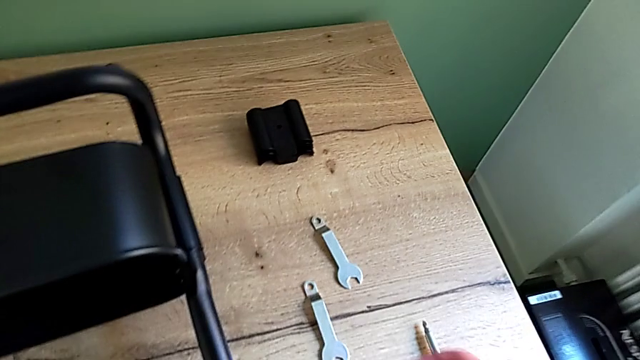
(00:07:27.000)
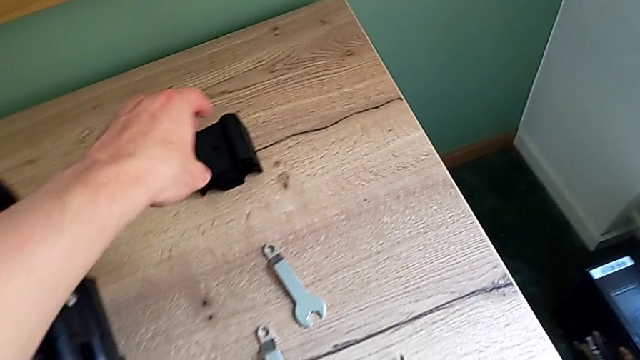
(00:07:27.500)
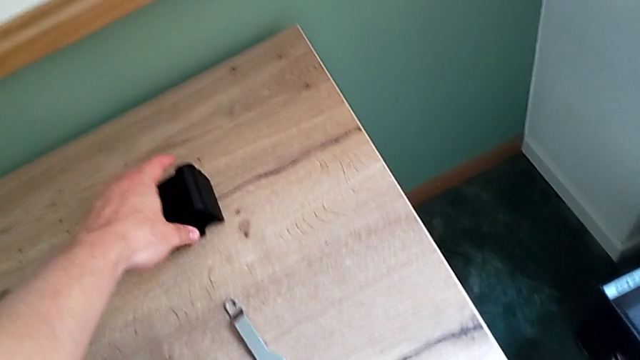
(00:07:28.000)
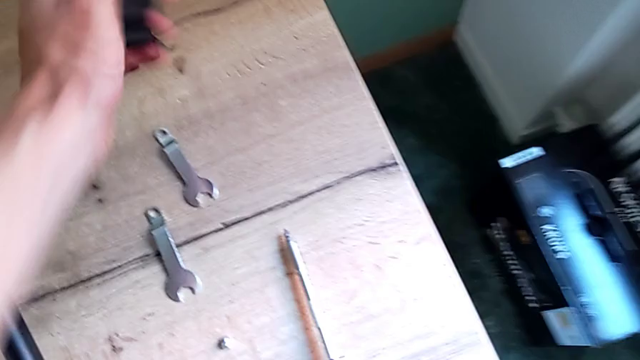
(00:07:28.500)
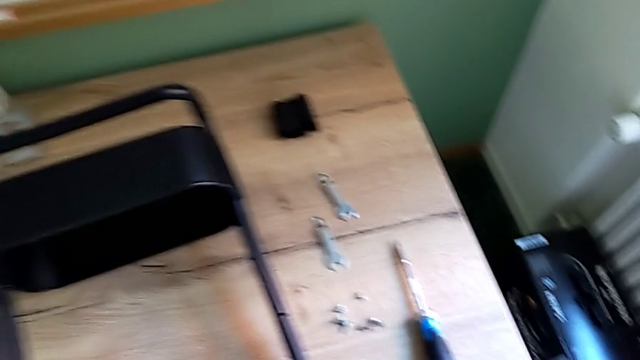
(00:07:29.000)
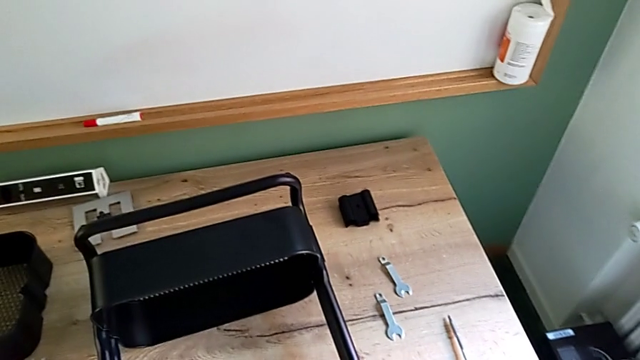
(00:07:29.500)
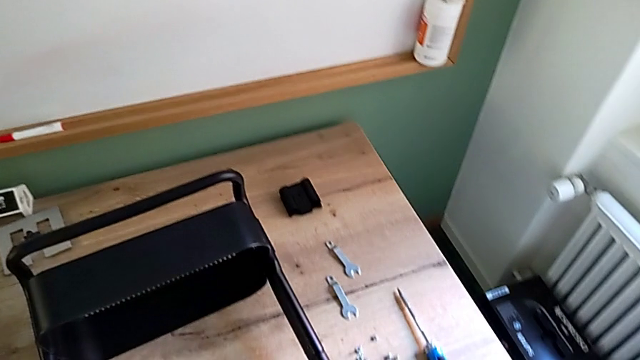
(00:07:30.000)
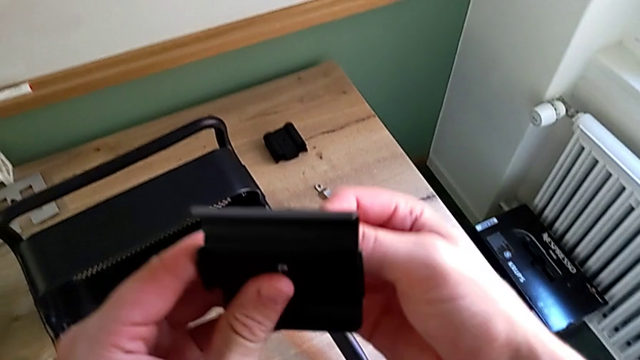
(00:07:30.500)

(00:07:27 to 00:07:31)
The camera wearer is assembling the bottom of the bracket. They grab the bracket.

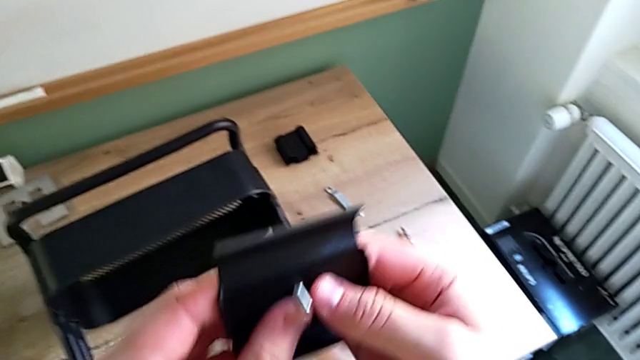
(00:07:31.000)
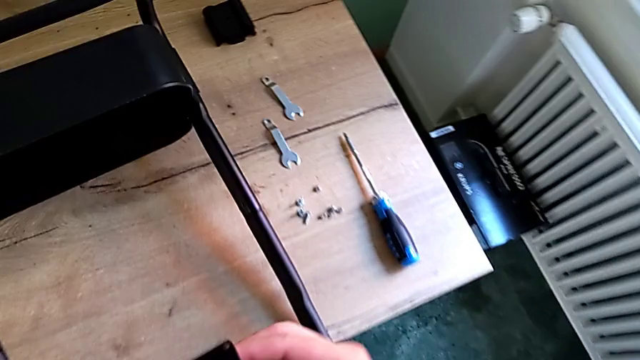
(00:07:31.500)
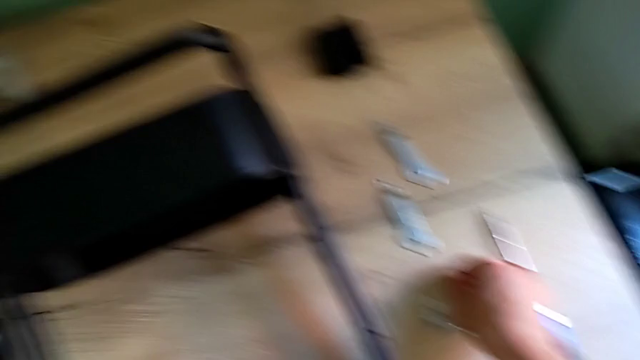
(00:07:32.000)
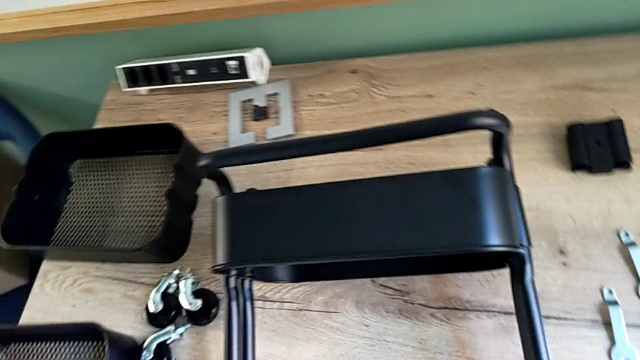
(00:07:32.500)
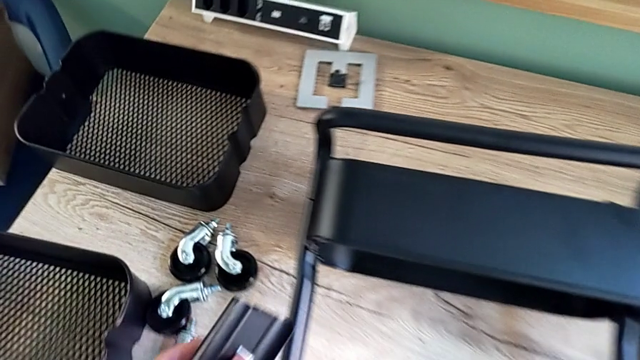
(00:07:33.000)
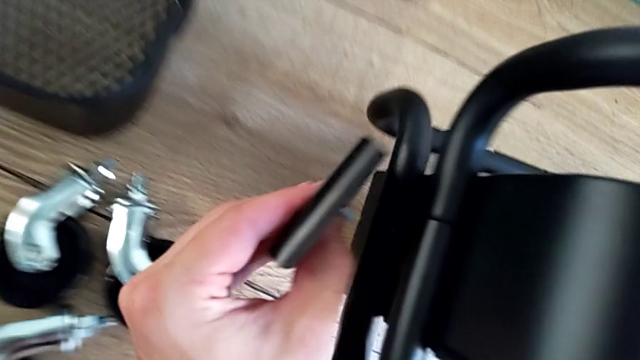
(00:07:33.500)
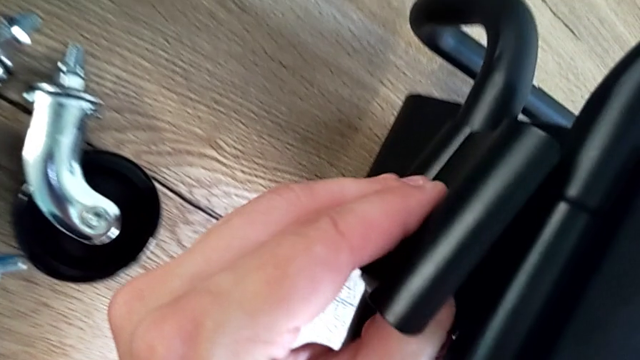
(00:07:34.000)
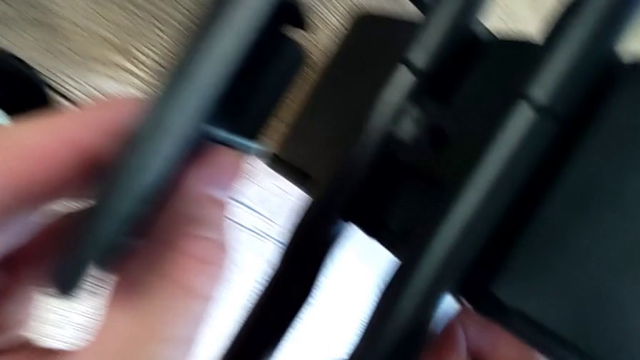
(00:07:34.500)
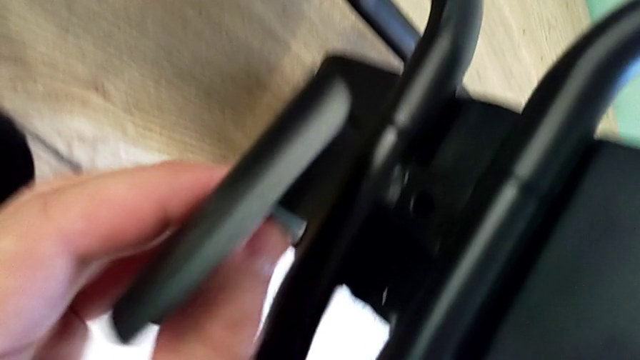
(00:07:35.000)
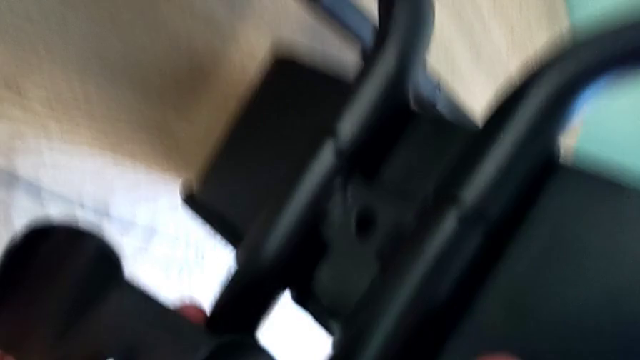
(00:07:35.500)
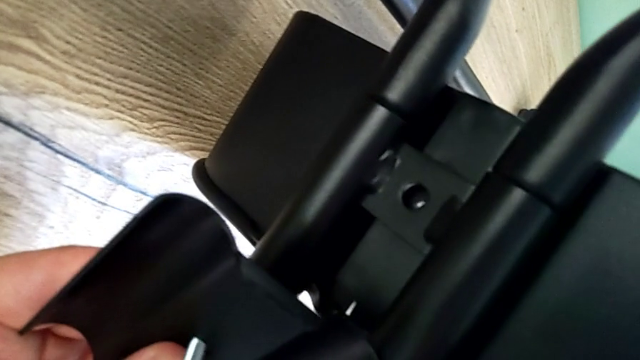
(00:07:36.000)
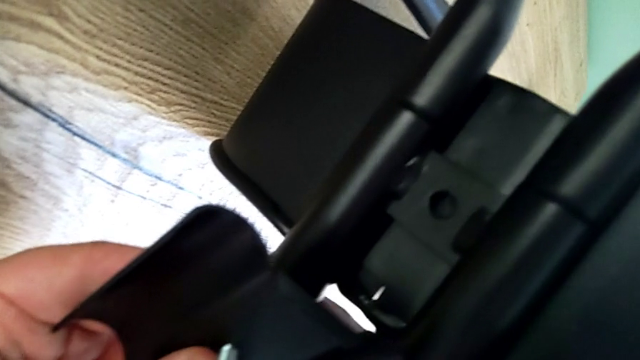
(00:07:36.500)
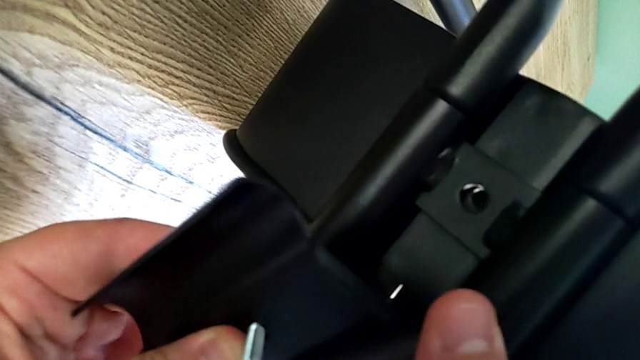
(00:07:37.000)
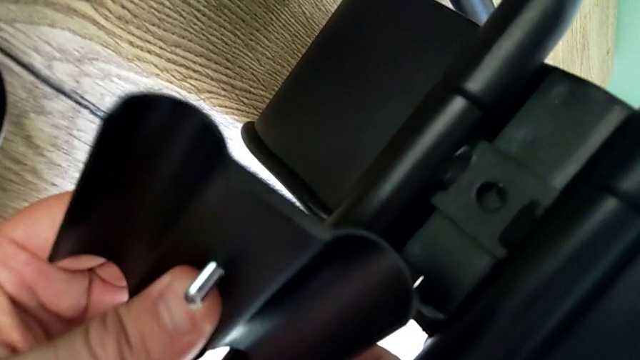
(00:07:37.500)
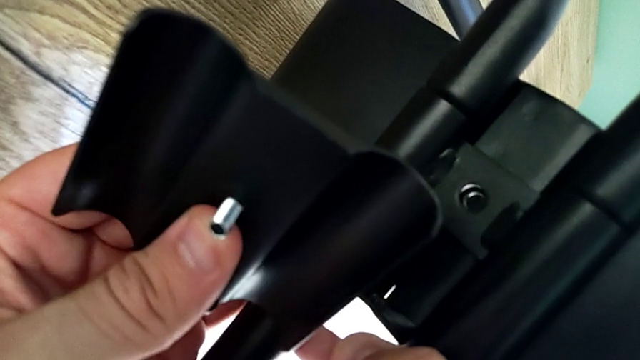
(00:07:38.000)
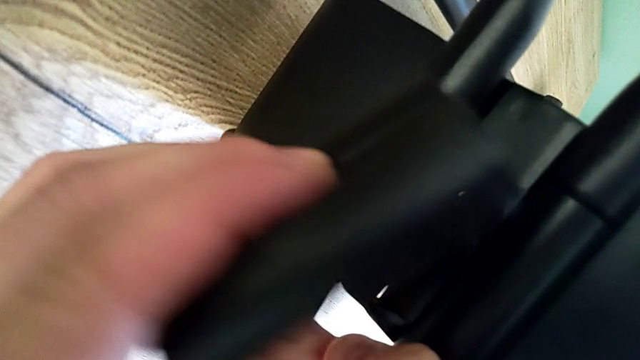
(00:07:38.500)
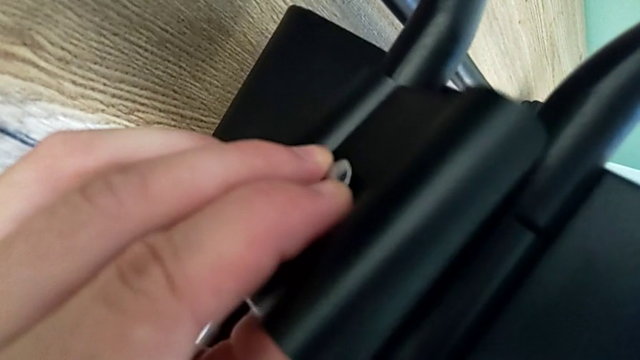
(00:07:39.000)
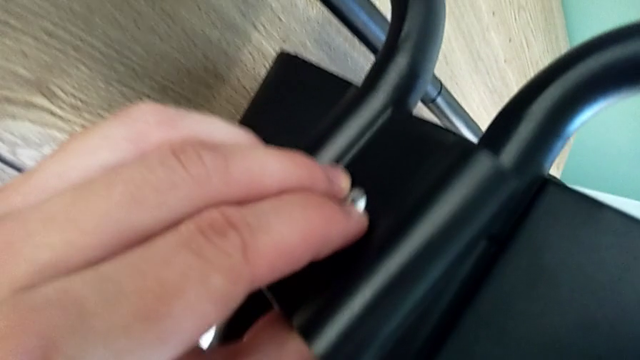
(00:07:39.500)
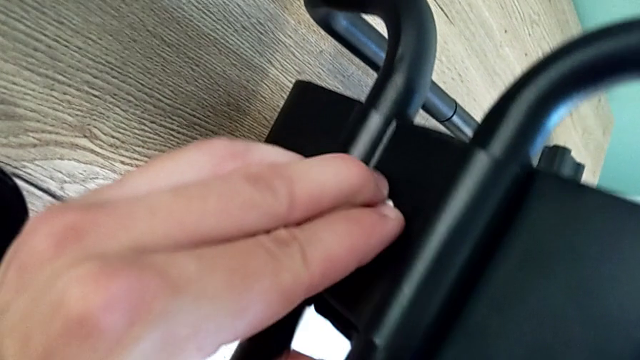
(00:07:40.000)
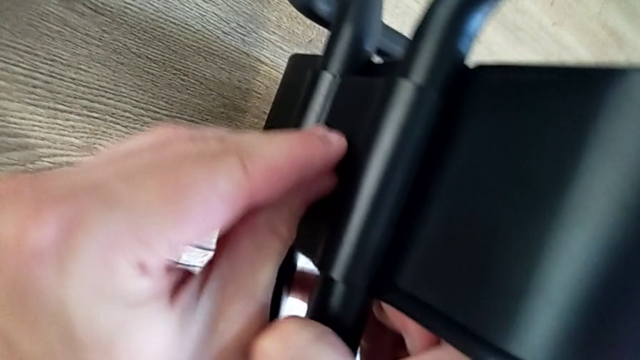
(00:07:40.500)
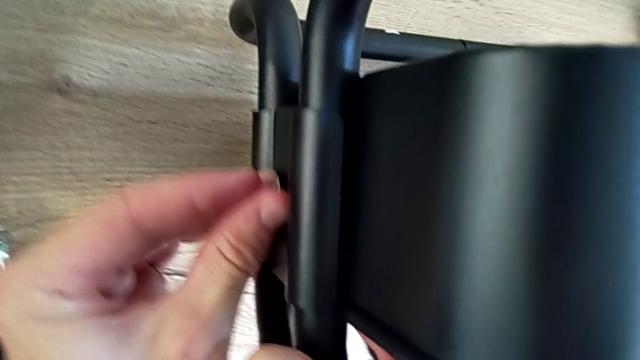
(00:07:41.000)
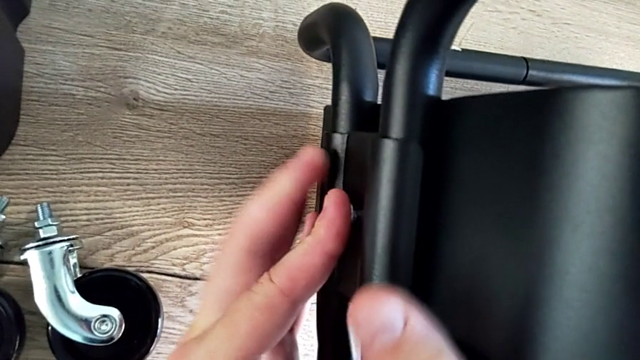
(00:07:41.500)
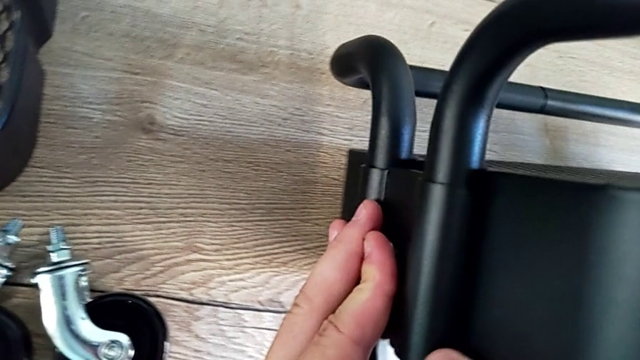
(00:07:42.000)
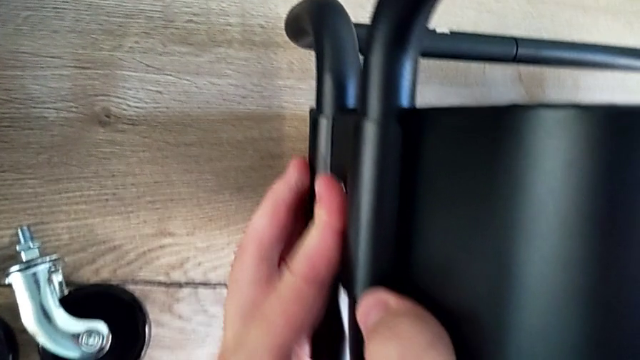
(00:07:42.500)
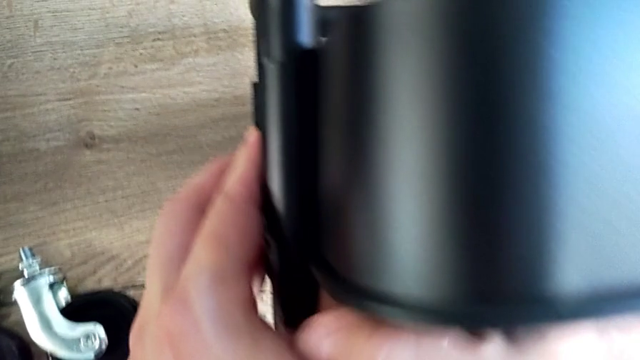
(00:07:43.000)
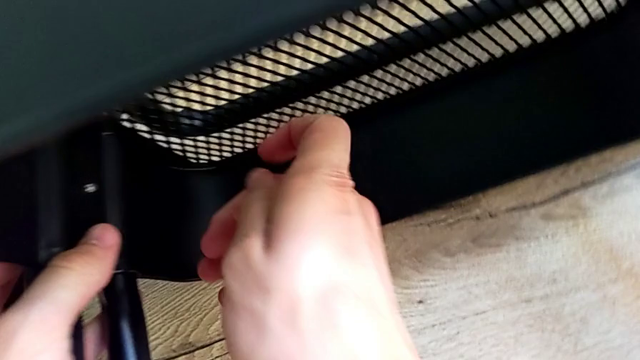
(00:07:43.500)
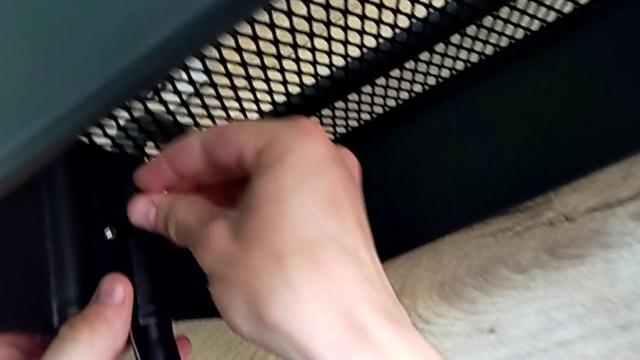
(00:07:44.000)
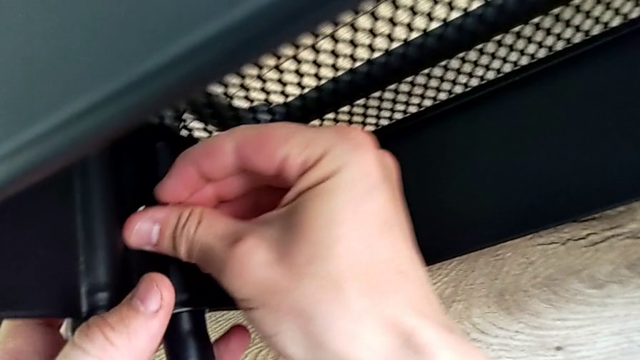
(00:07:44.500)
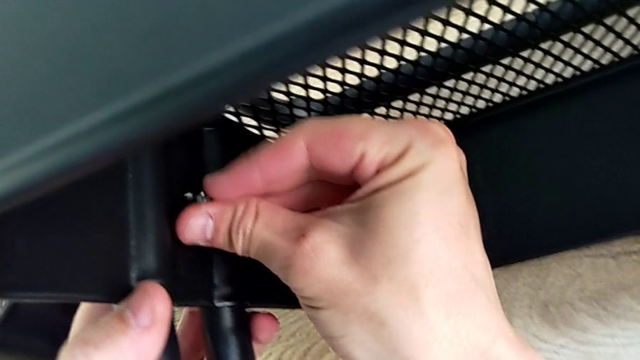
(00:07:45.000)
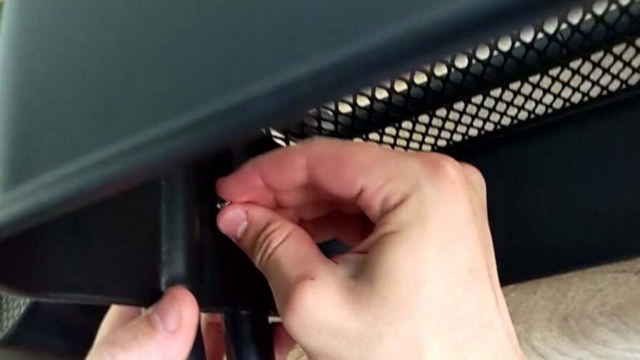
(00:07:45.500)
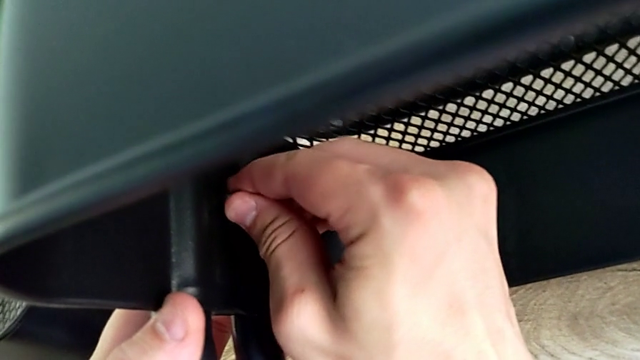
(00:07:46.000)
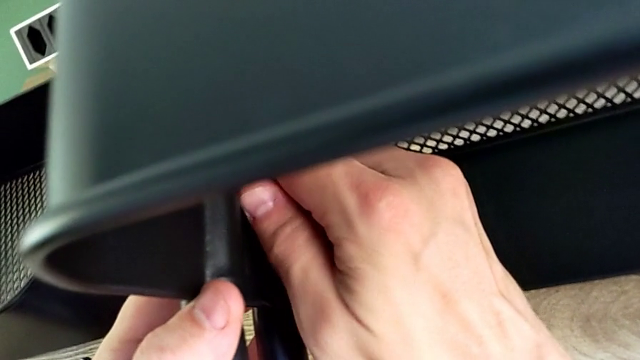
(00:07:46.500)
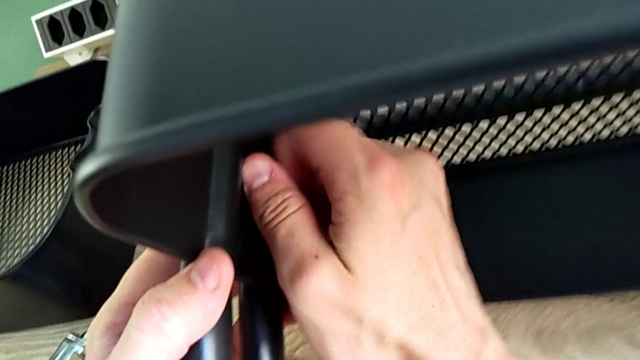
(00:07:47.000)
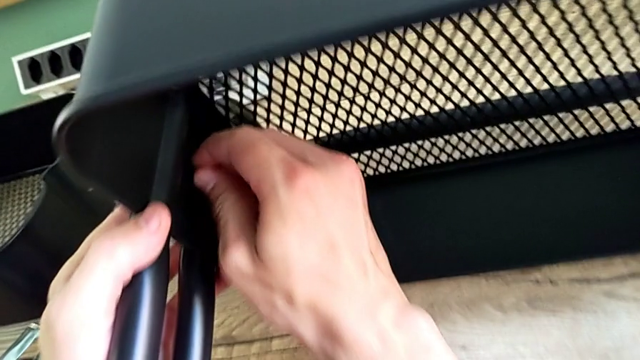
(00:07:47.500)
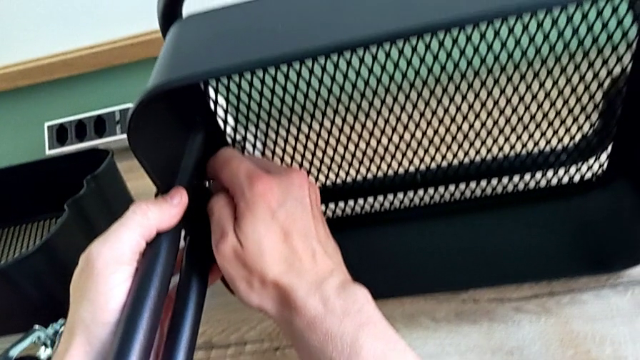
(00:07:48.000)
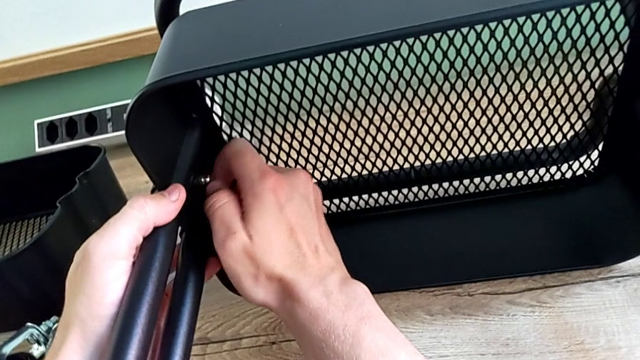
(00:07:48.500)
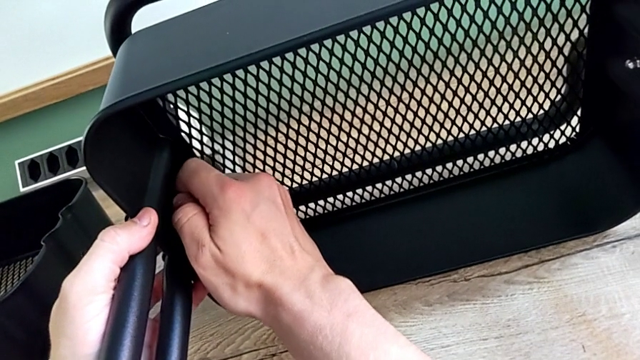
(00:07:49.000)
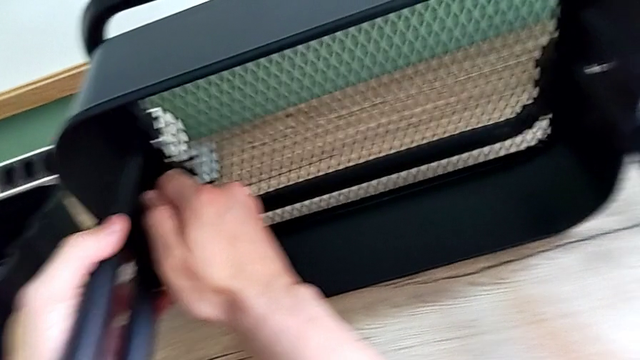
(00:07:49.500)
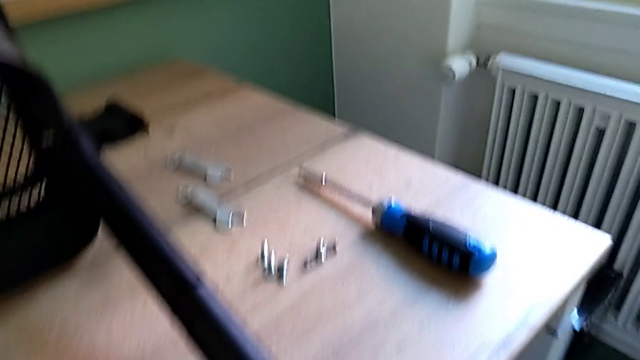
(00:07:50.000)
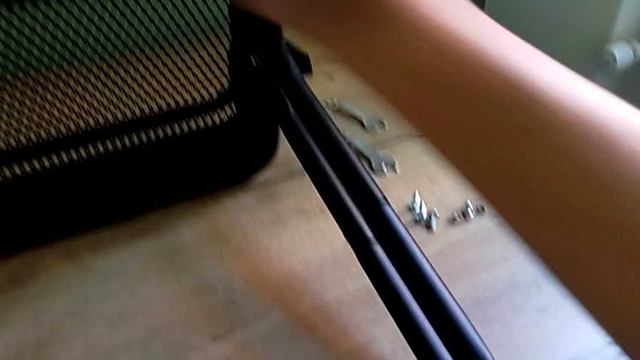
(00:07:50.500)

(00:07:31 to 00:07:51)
The camera wearer is screwing the bracket into place. They insert the screw, insert the bracket and screw the screw.
